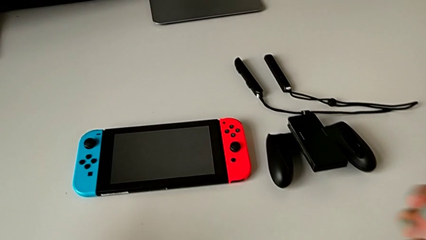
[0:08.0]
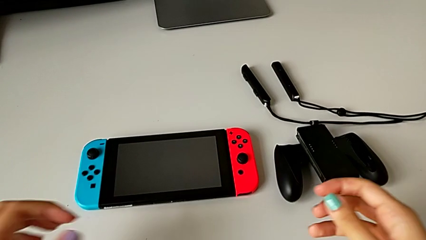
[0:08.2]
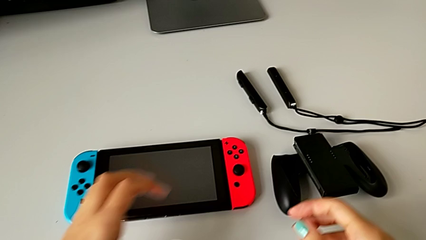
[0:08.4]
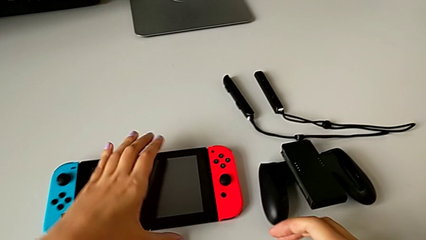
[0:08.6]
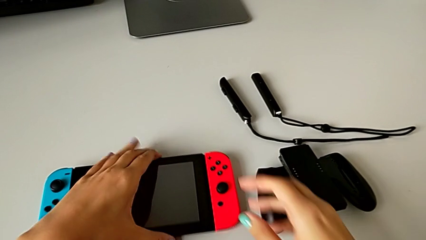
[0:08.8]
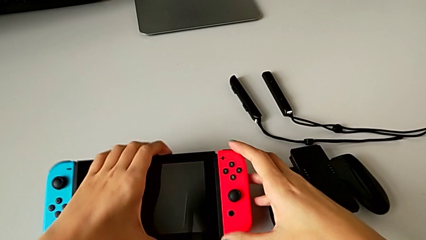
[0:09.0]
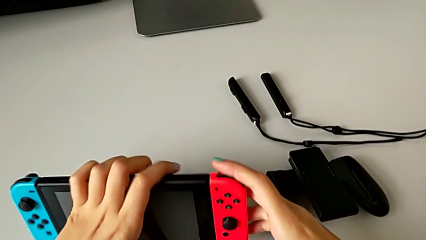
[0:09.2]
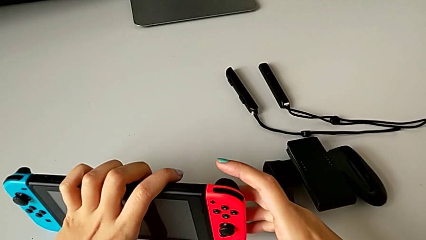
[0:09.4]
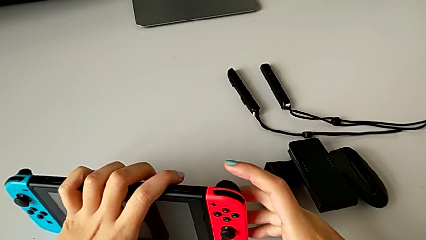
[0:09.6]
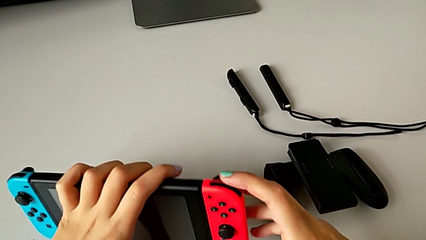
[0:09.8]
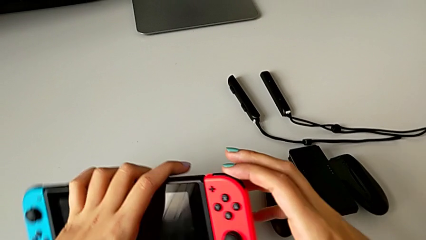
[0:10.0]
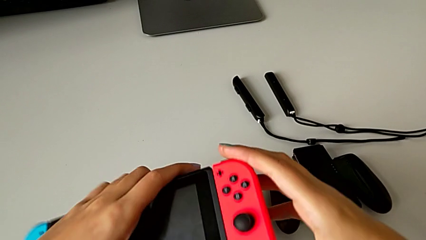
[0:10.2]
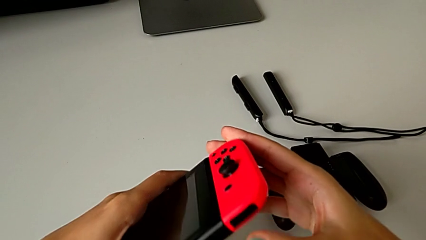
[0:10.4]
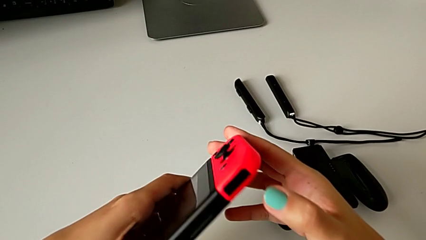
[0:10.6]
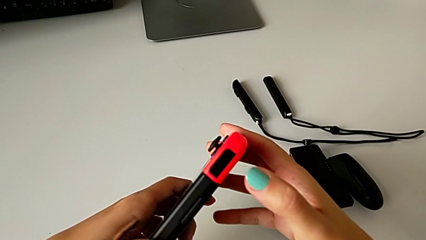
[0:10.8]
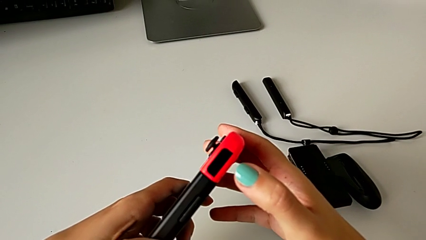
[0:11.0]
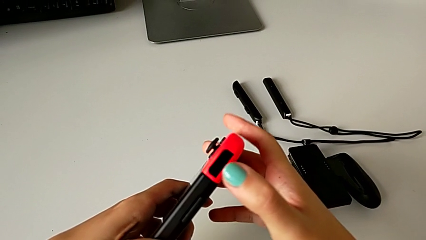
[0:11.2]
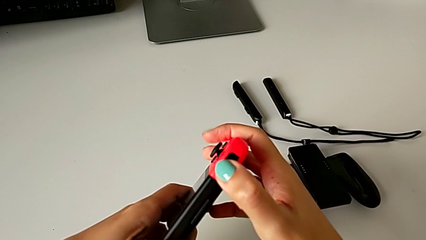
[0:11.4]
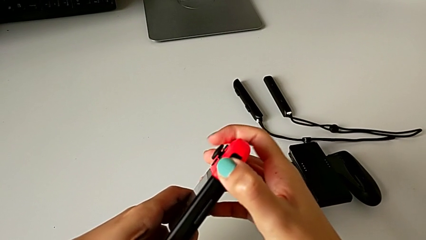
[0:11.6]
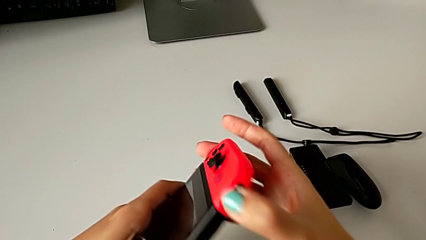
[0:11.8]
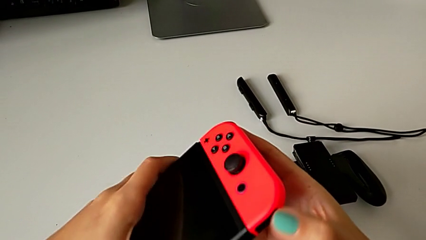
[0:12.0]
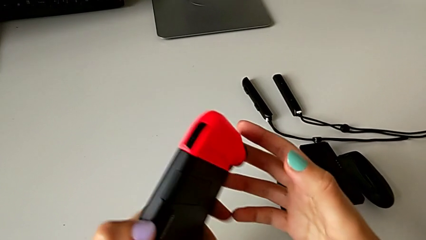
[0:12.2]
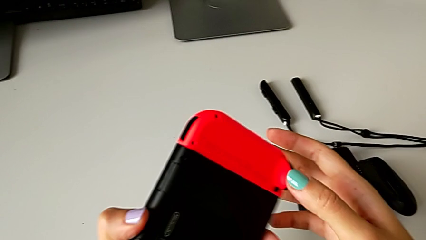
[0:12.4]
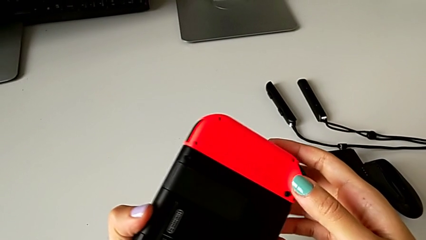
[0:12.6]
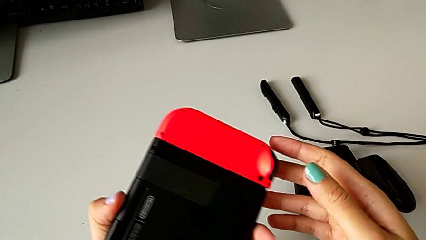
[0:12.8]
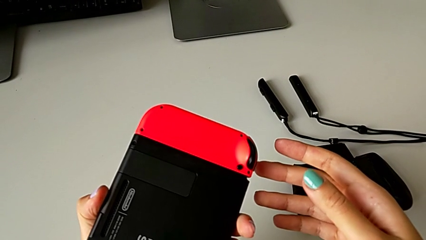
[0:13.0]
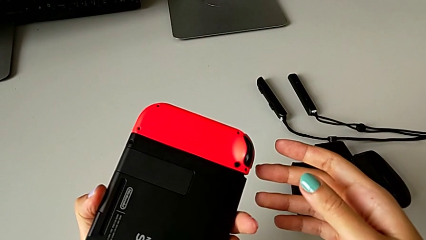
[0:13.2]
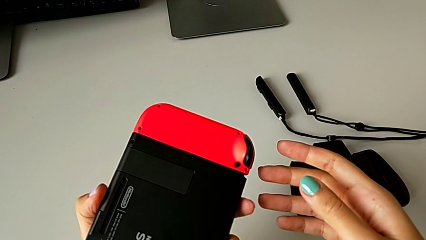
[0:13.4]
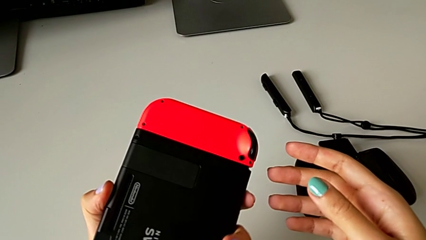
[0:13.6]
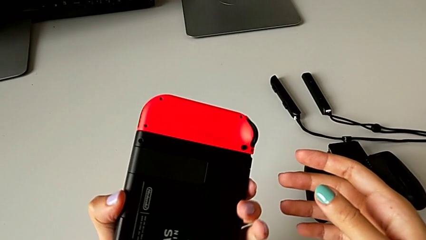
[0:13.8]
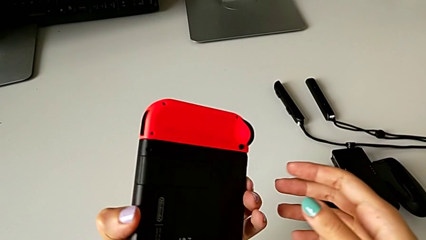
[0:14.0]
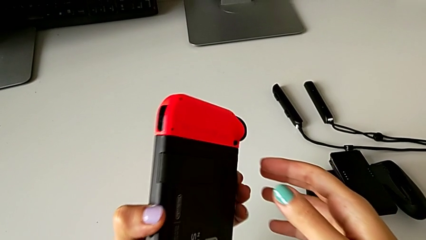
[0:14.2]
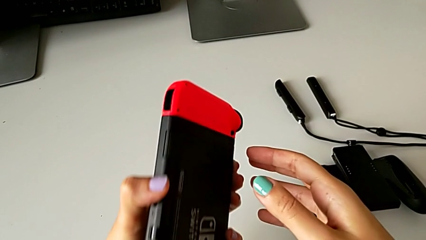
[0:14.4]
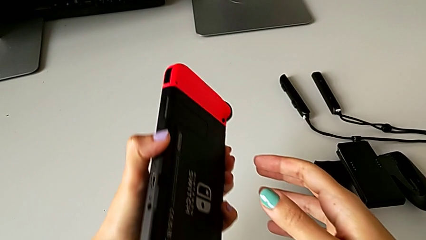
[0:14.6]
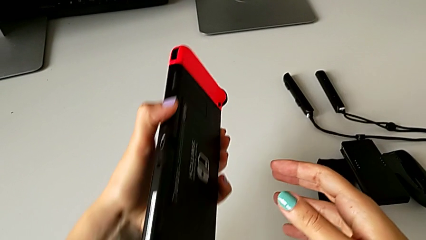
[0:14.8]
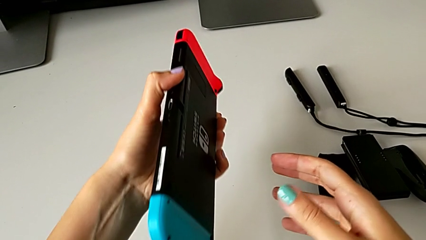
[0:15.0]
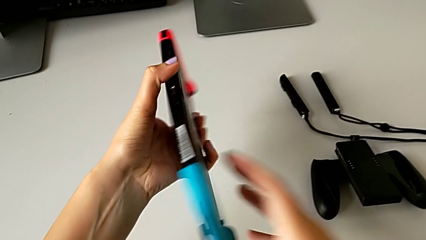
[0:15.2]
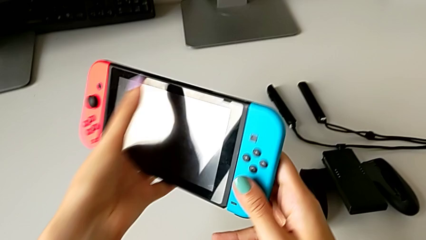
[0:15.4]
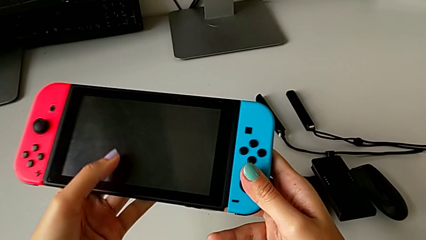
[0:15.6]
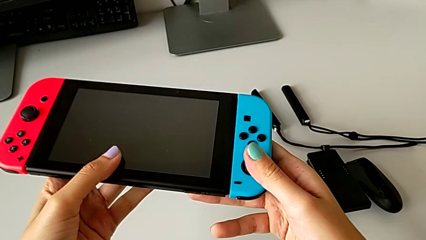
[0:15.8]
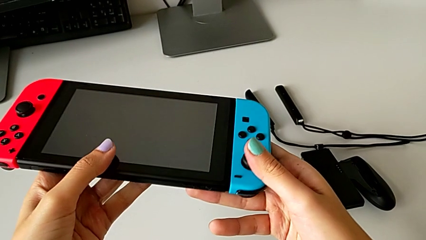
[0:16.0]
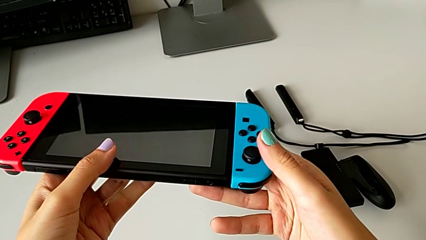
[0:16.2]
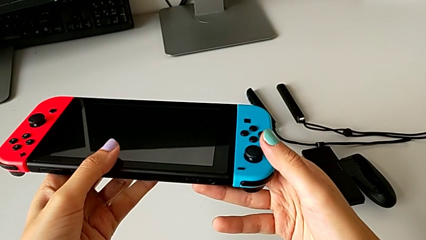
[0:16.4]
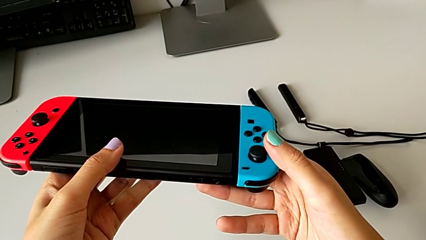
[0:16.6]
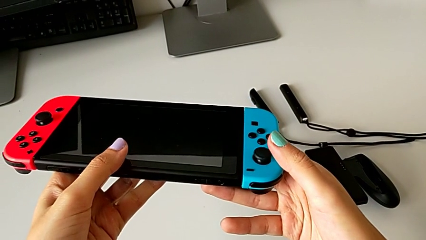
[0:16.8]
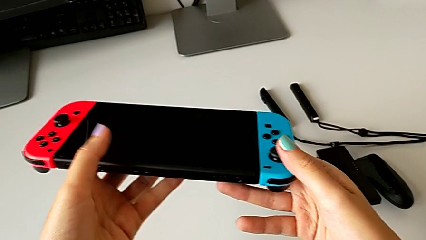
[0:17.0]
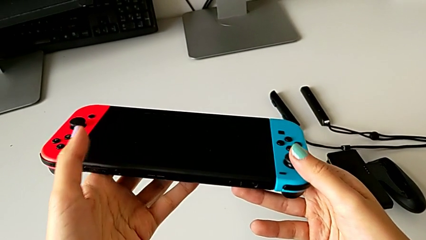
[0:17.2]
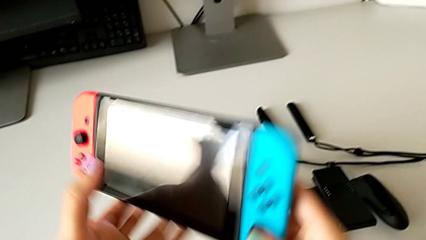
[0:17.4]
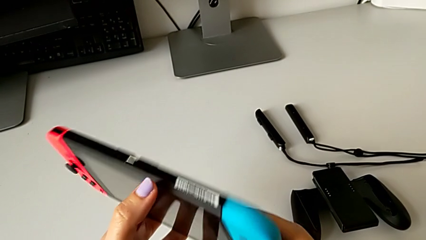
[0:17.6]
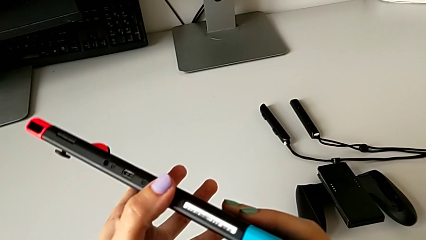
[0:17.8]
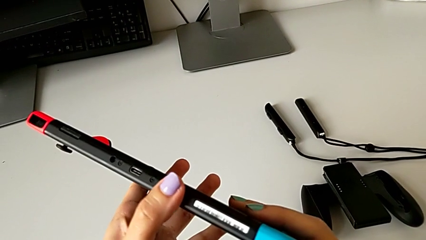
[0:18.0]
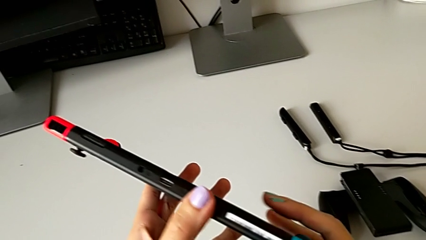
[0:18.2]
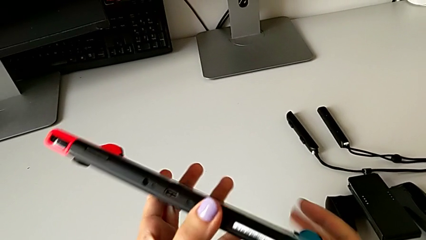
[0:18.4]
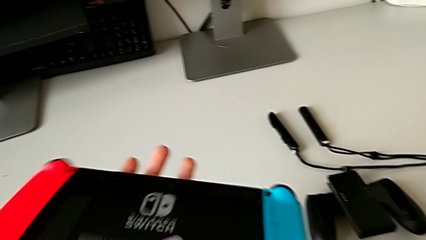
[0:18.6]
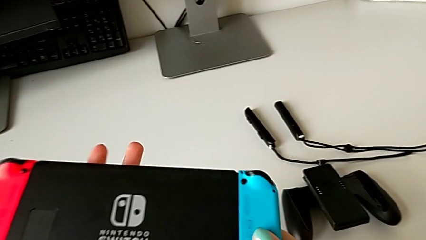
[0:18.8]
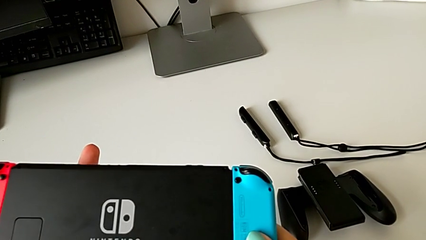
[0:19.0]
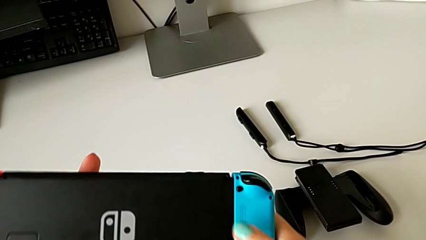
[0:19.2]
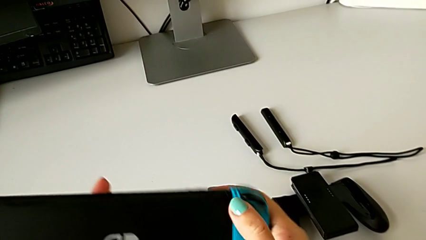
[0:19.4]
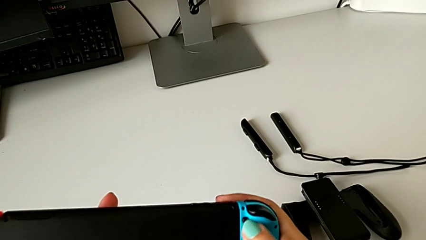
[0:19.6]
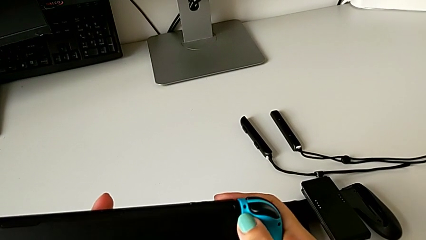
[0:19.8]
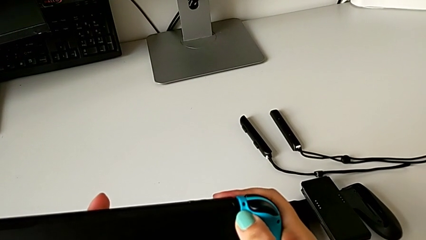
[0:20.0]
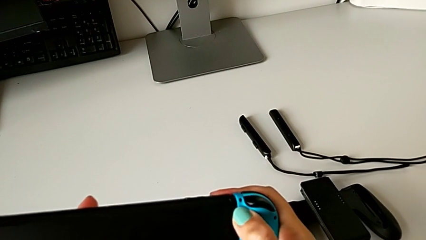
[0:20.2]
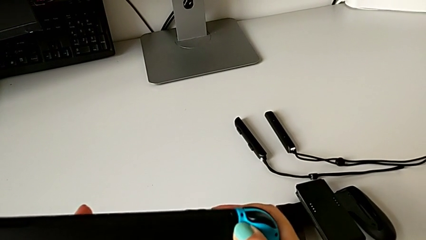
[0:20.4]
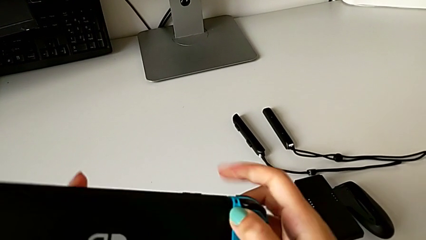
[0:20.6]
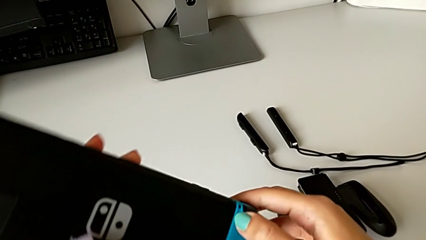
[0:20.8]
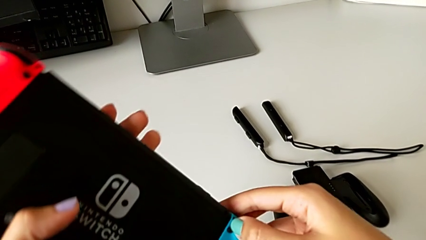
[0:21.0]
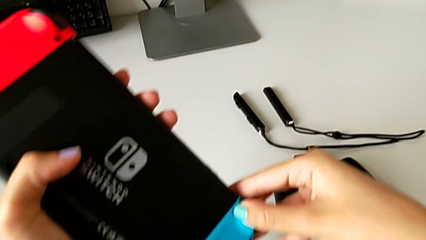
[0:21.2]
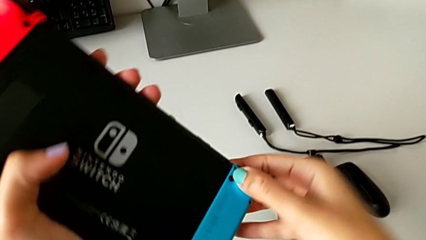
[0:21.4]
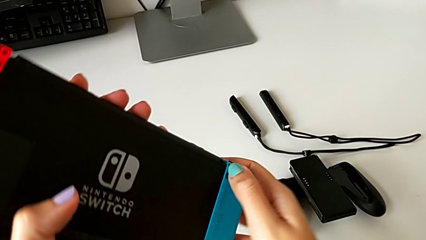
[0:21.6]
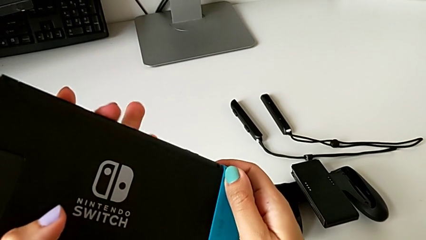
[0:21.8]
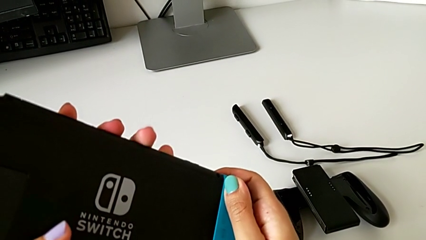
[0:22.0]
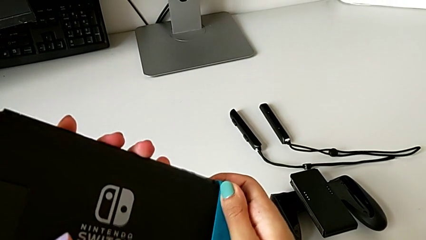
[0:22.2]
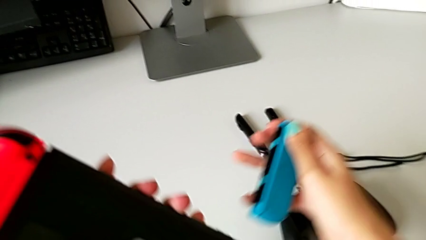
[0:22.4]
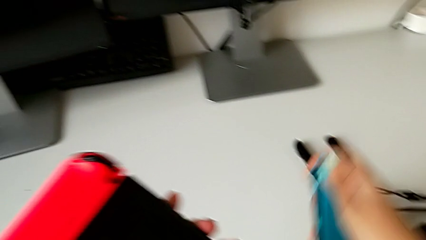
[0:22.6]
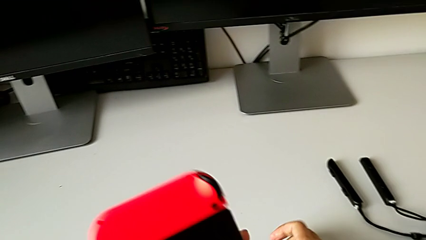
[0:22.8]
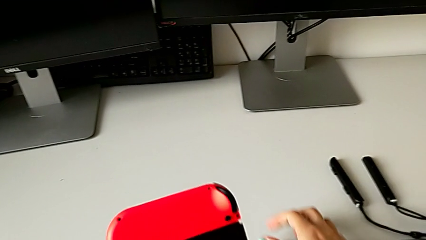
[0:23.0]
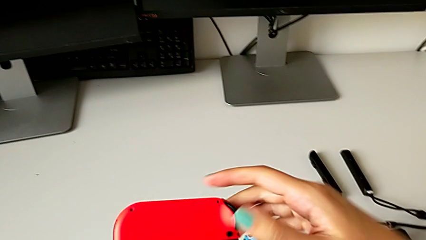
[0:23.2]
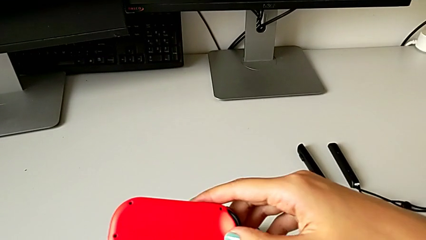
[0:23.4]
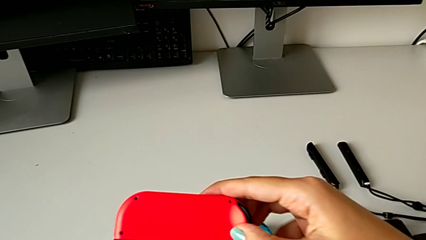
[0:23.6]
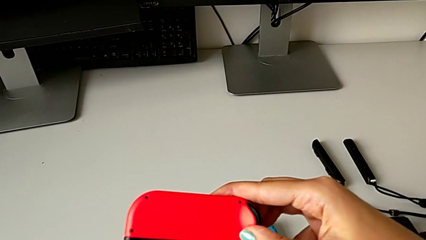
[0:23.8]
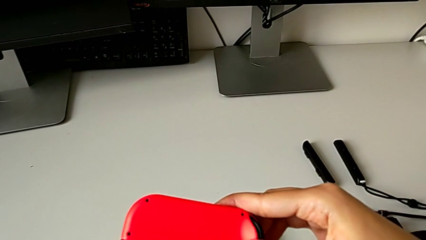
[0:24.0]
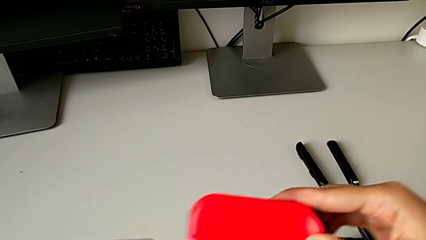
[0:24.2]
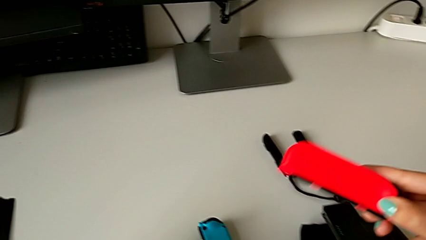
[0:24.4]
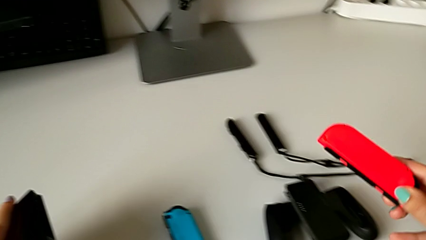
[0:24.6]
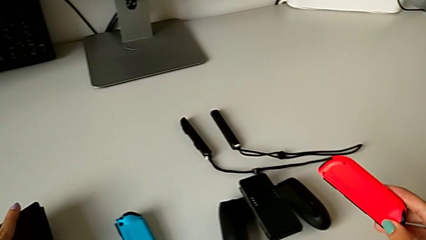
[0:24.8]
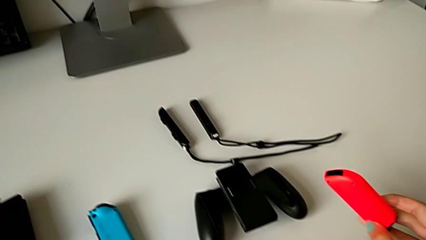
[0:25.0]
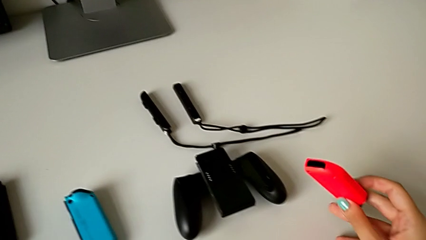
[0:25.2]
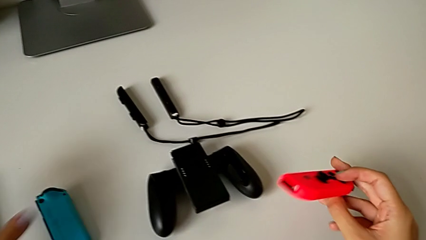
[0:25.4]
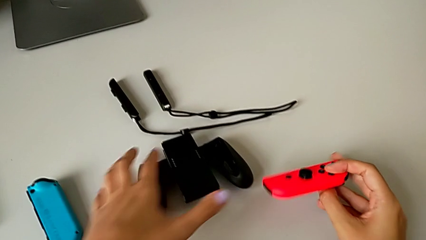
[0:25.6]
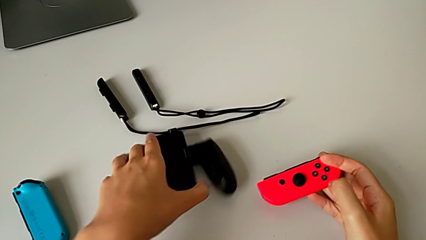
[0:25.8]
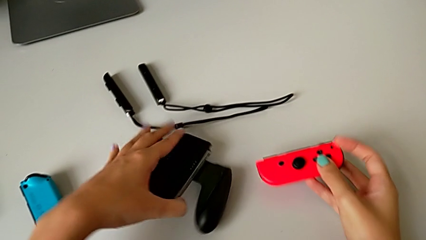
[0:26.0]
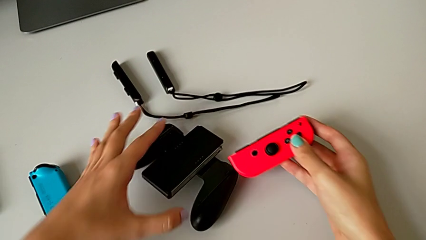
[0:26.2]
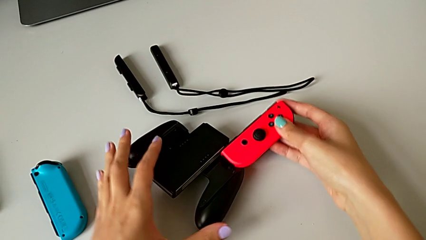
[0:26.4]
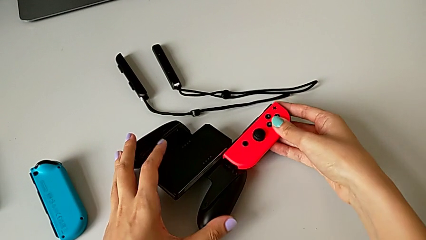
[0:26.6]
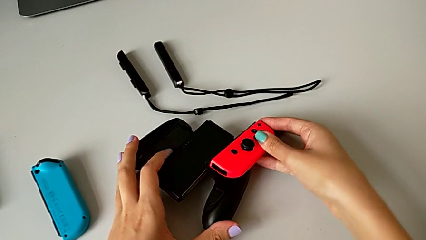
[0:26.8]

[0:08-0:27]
The camera wearer is exchanging the joy-con controllers from the handheld mode to the comfort grip. They grab the Nintendo Switch, inspect it, press the release button, pull the blue Joy-Con controller, push the red release button, pull the red Joy-Con controller, grab the comfort grip and rotate it.
